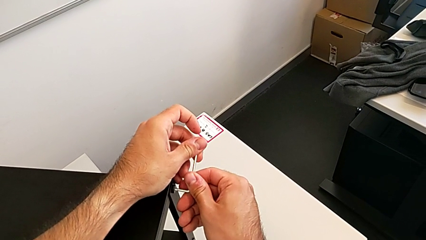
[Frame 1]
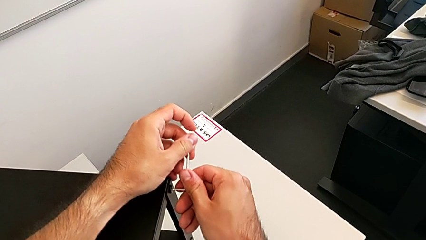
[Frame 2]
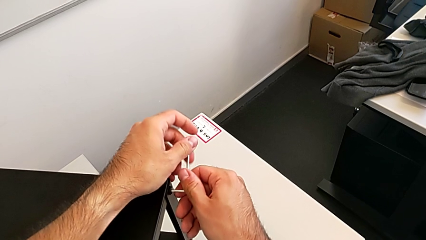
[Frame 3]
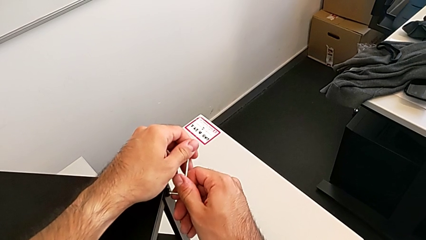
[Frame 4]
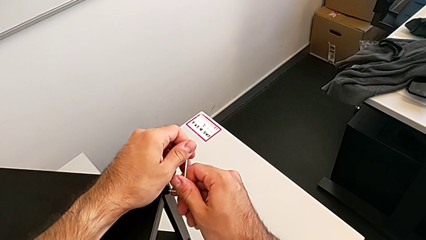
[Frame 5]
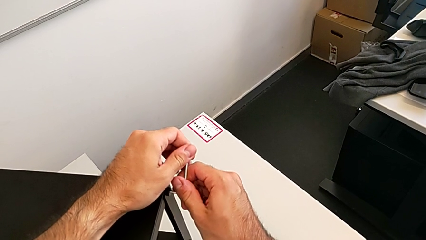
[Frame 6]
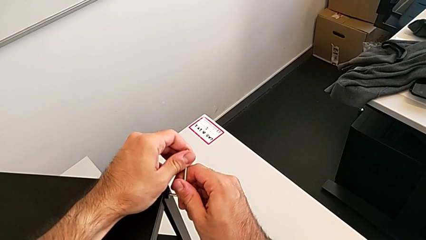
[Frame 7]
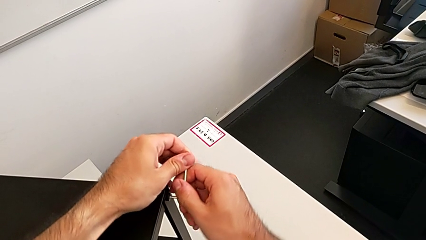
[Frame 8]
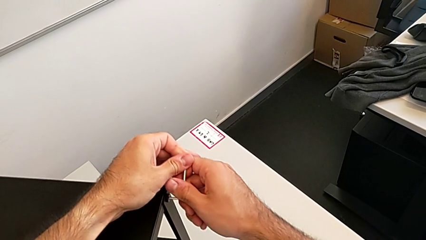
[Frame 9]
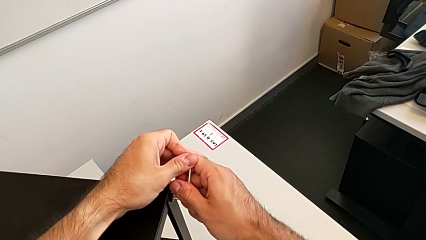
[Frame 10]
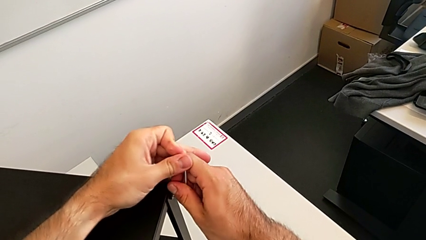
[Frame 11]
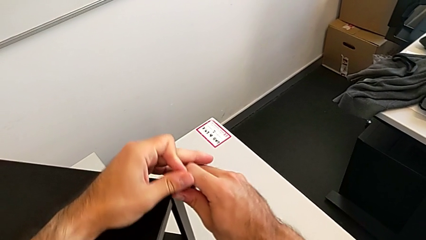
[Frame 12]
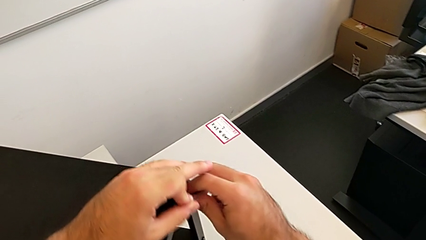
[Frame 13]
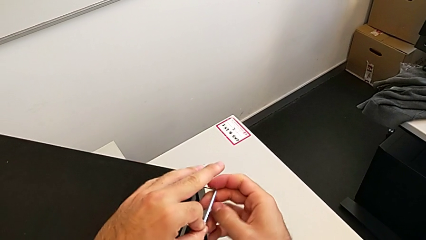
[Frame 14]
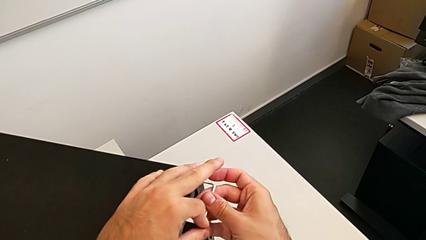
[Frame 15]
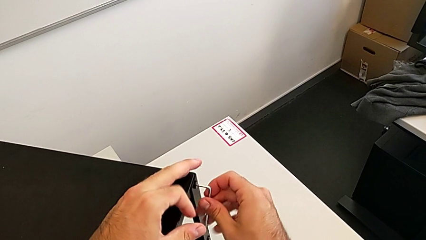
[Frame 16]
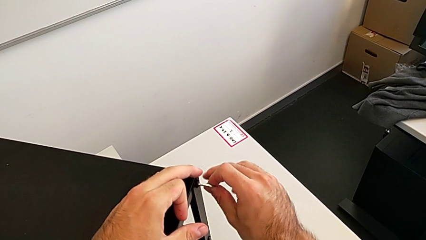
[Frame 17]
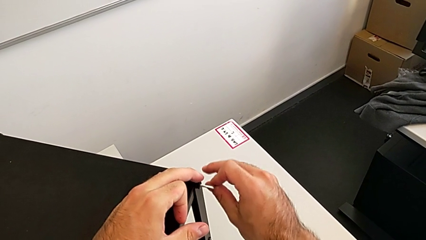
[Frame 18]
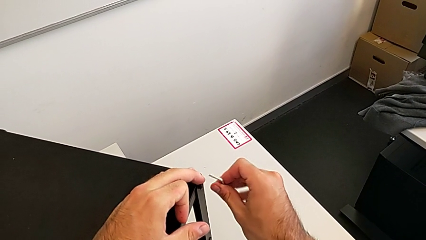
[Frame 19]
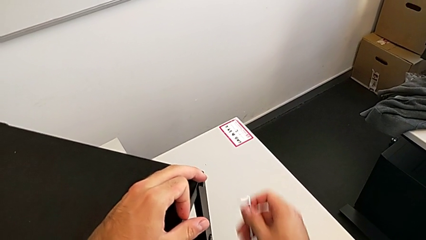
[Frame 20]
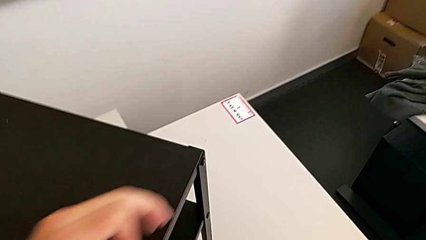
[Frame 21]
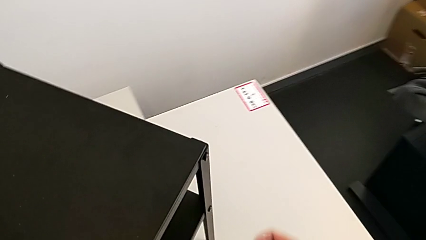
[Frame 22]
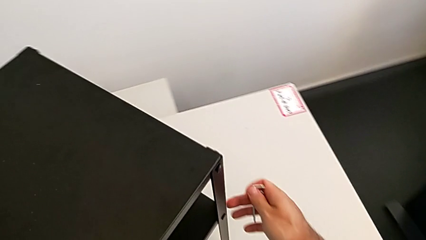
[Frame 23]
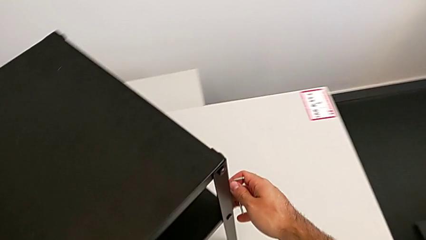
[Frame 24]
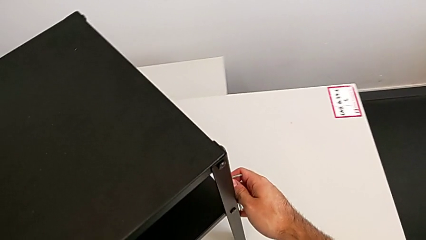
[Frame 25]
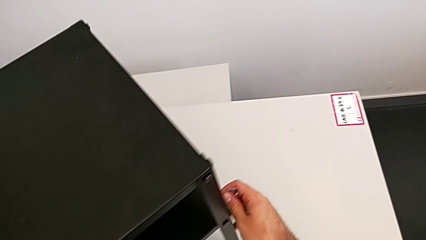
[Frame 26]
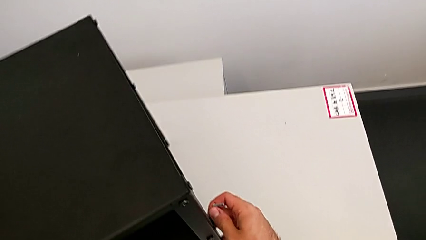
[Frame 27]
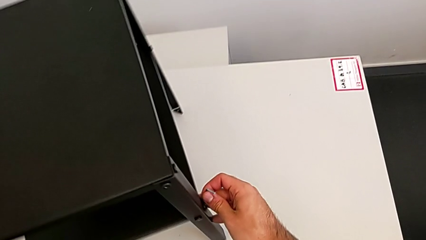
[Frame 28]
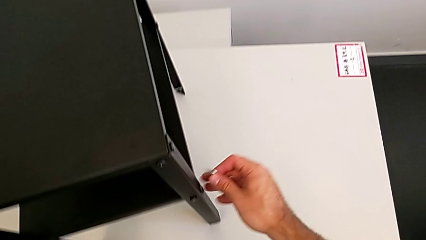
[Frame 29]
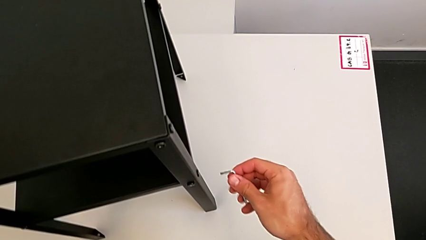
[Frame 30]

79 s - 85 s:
The camera wearer is unscrewing the top shelf. They unscrew the hex socket head, withdraw the Allen wrench and rotate the nightstand.

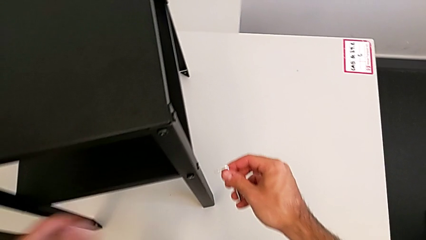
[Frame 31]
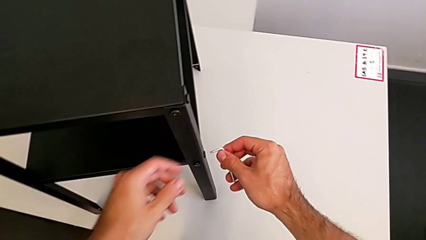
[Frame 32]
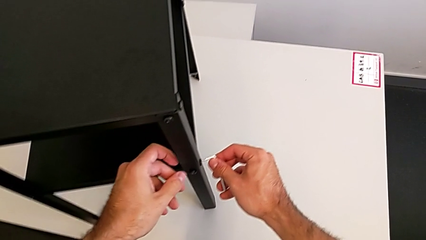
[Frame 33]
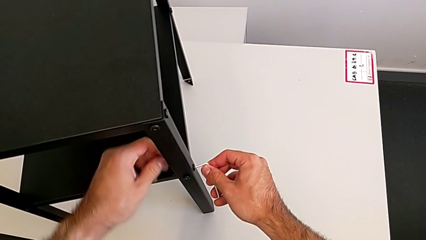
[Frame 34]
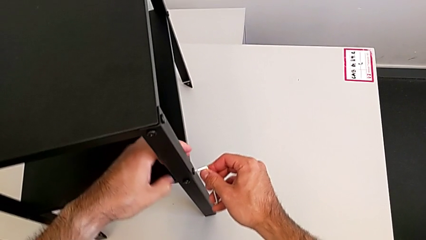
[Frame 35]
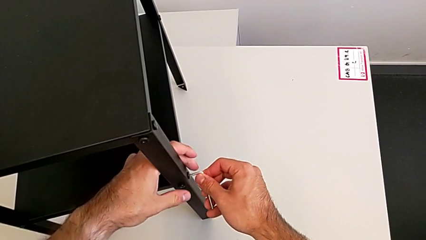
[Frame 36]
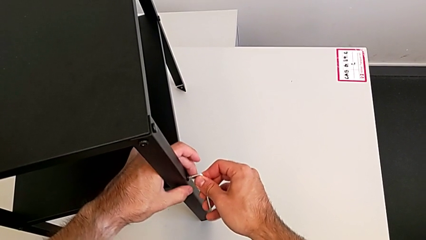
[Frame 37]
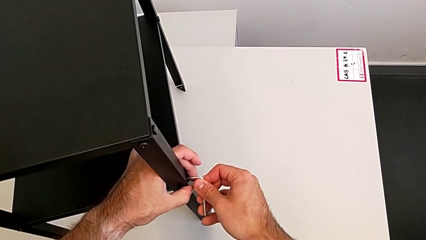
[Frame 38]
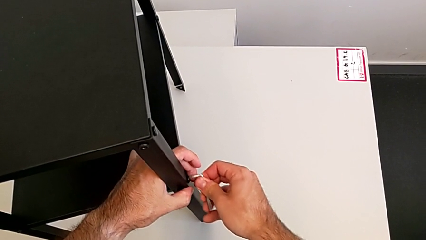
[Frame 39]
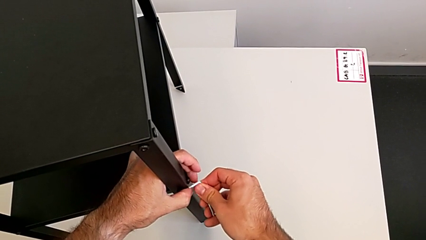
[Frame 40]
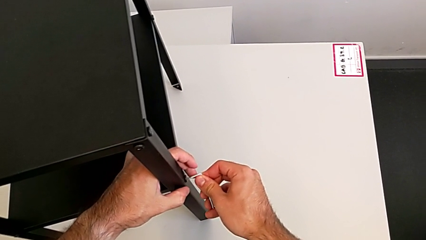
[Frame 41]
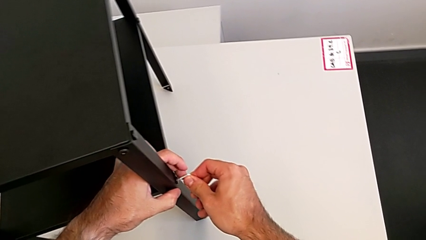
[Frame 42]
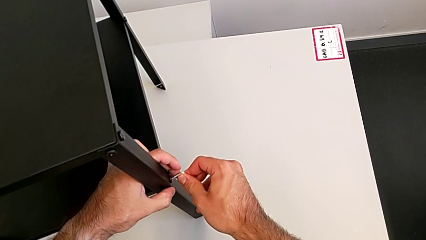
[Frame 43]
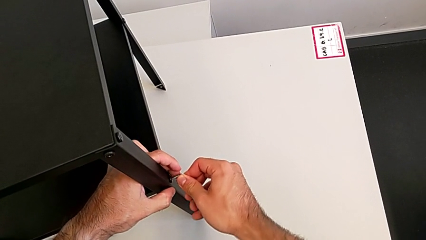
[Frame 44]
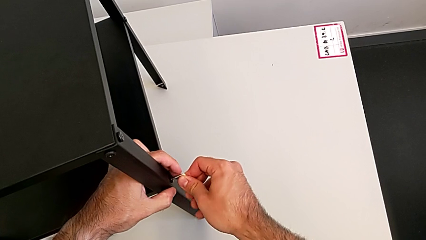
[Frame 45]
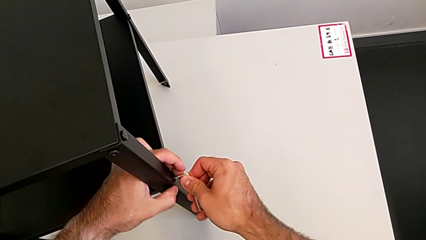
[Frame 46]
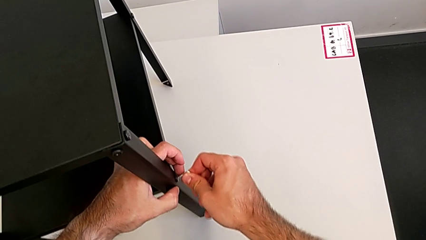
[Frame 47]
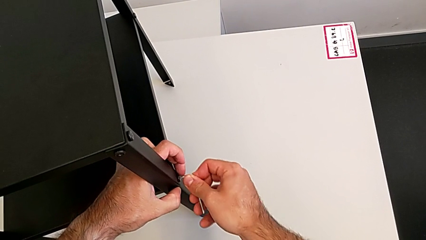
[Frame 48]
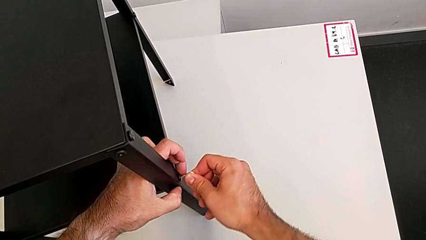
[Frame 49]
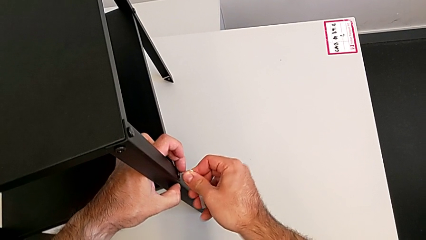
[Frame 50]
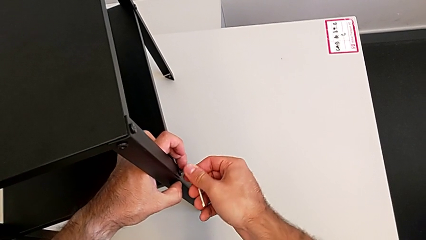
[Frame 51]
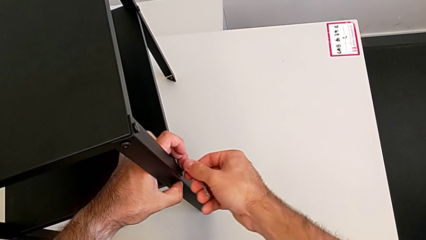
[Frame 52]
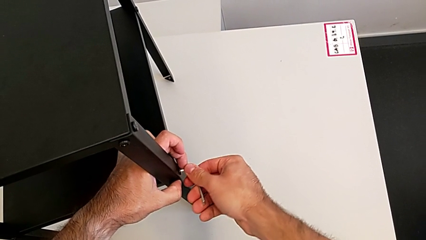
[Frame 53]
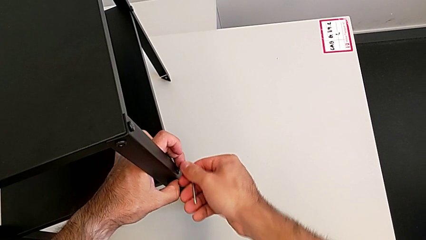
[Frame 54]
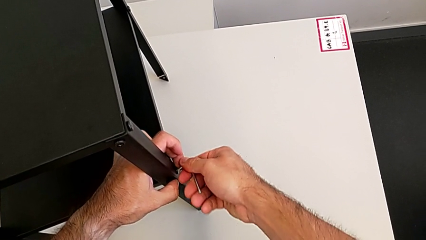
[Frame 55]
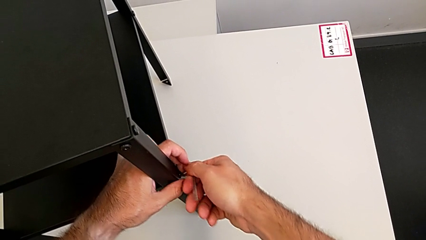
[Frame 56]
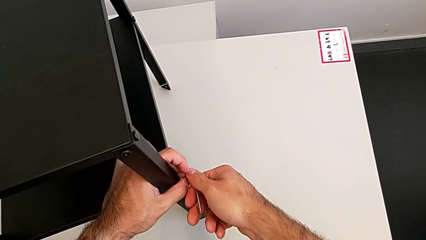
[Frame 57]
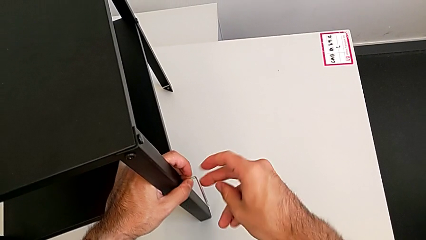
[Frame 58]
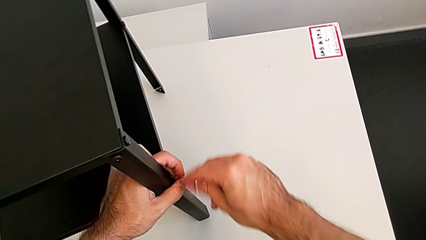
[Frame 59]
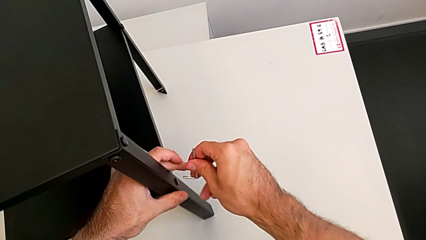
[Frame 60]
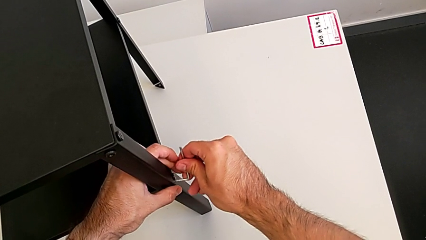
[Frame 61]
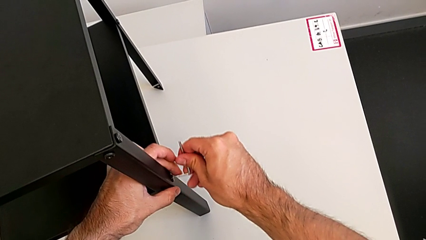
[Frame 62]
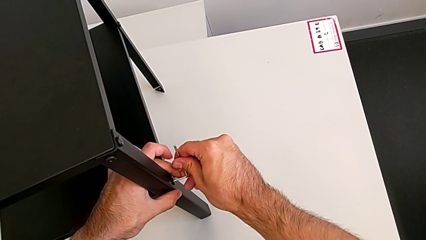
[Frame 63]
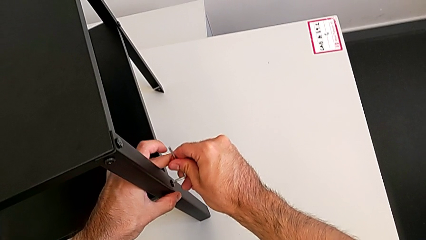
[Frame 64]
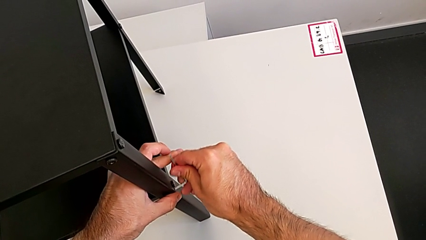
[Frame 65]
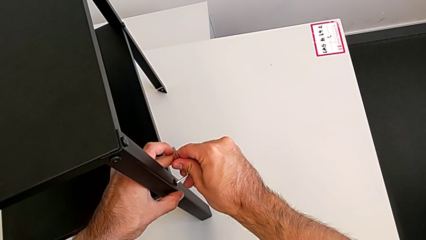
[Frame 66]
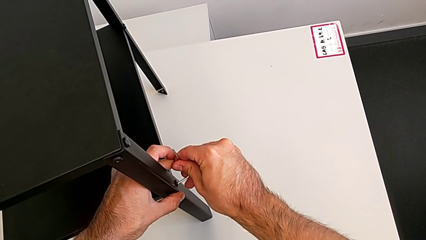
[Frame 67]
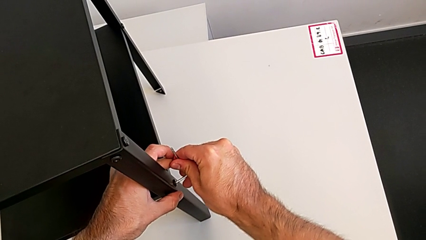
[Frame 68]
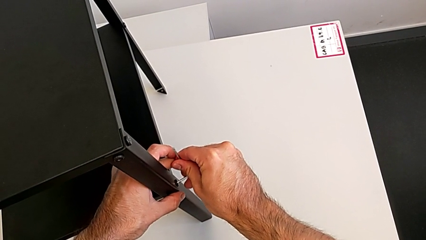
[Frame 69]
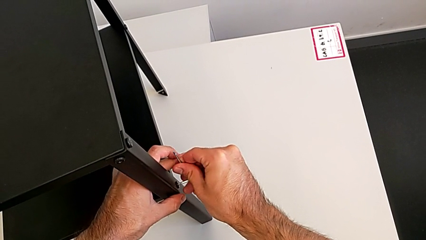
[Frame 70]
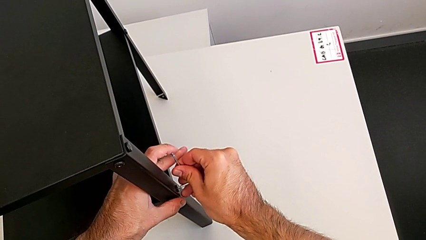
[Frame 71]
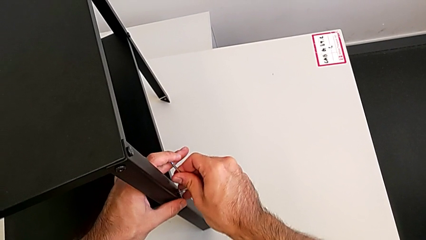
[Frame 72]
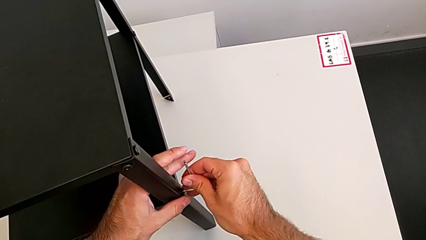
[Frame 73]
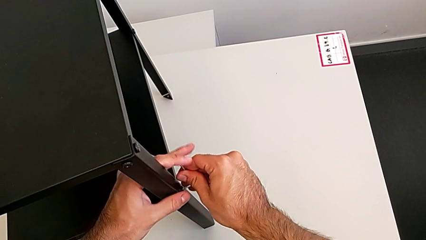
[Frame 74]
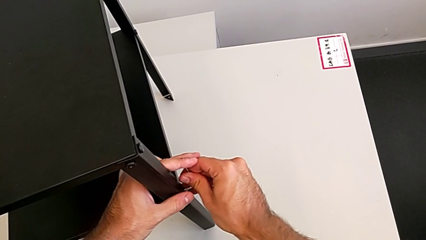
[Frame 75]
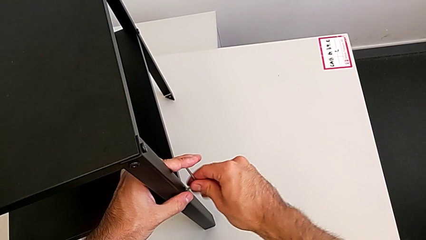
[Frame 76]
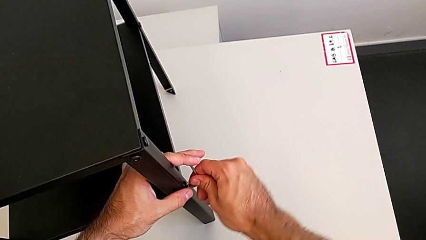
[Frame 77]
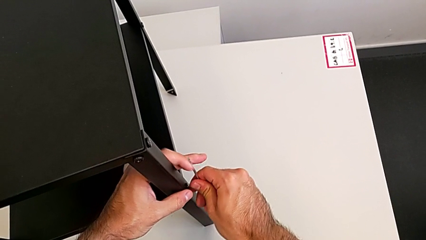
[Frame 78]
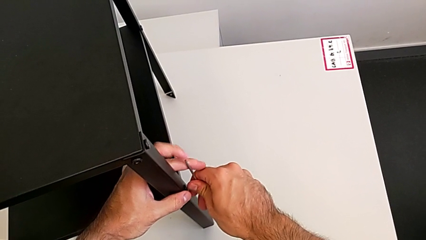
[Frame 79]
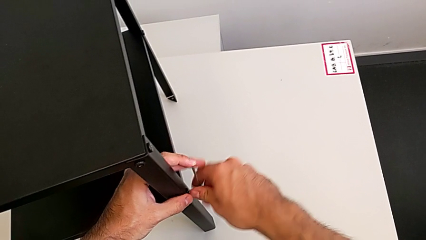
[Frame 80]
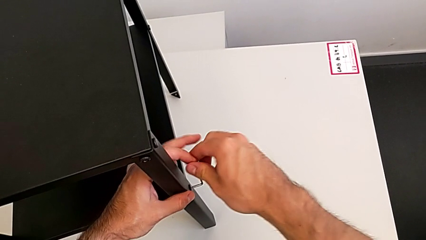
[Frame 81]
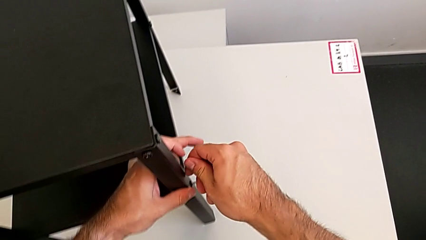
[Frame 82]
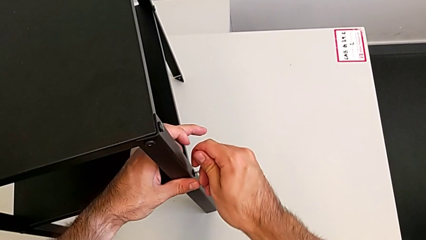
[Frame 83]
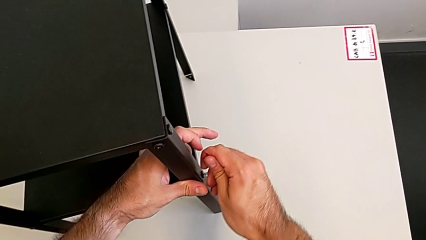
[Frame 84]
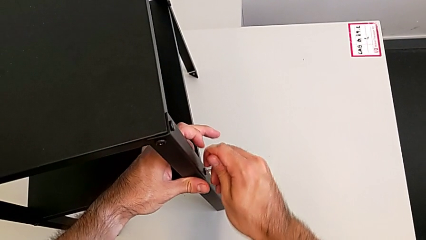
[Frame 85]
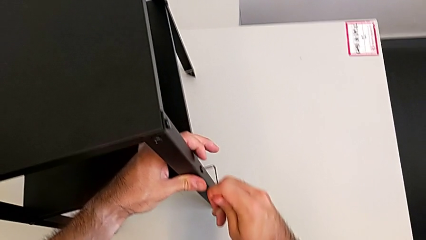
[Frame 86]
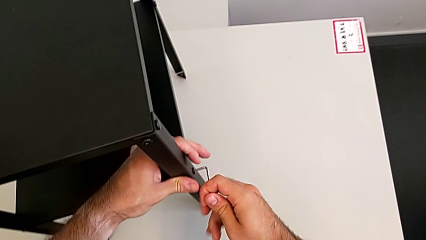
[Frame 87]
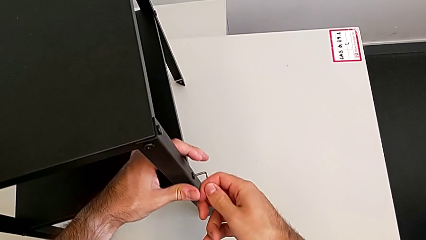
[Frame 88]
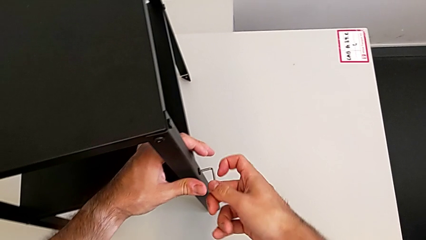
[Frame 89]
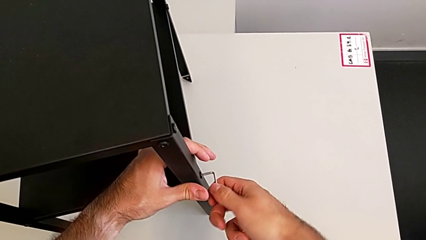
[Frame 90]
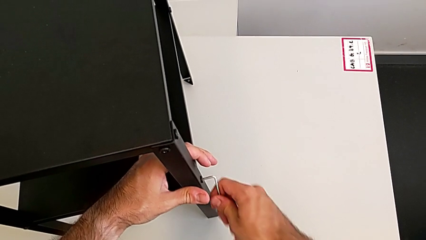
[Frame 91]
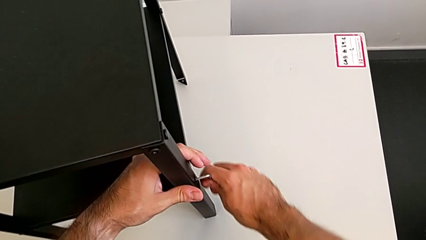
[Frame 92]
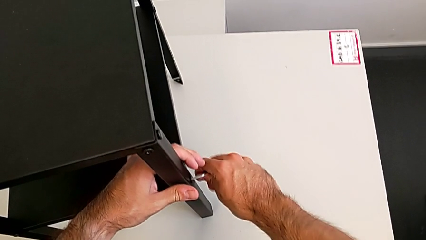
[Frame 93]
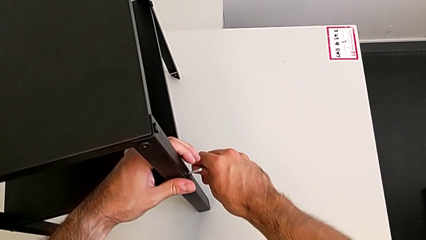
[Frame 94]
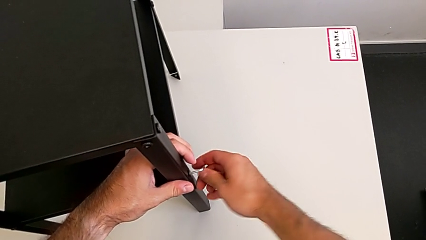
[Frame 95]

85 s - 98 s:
The camera wearer is unscrewing the bottom shelf. They insert the Allen wrench and unscrew the hex socket head.
